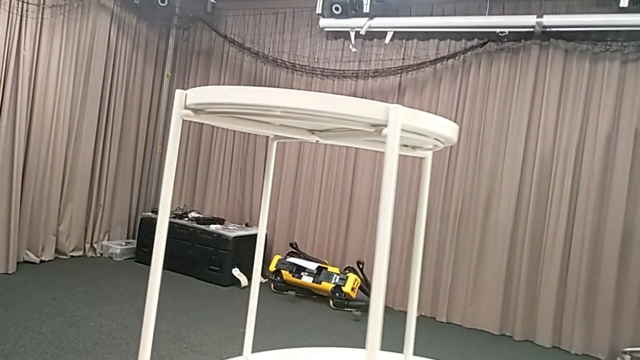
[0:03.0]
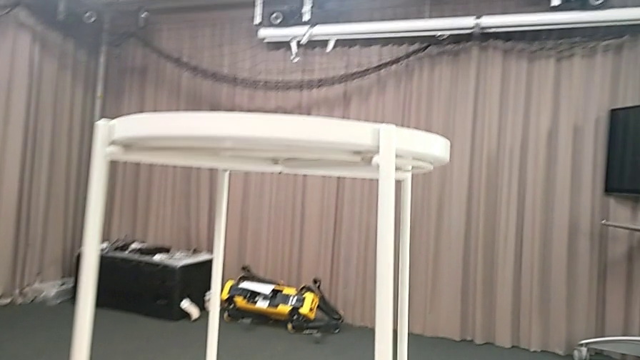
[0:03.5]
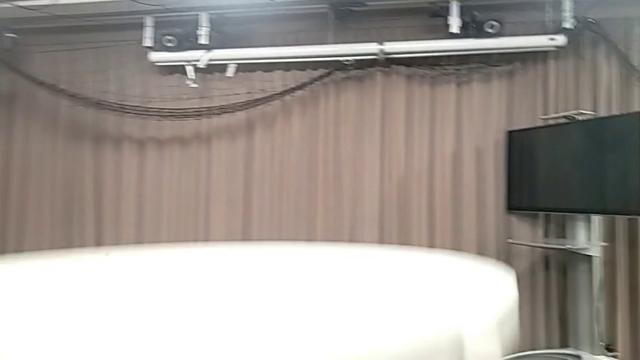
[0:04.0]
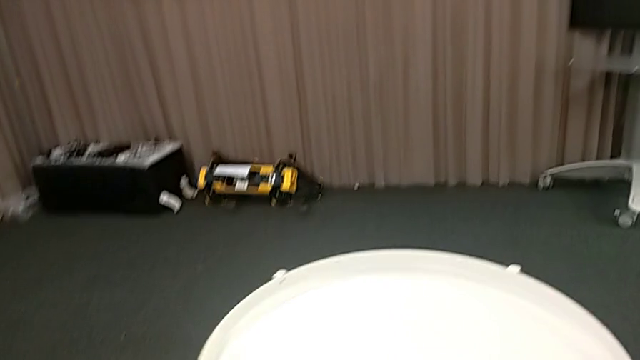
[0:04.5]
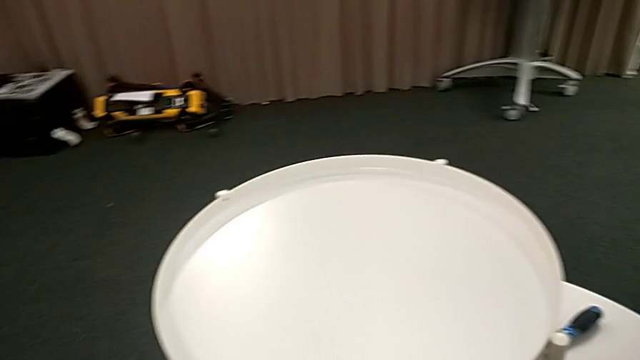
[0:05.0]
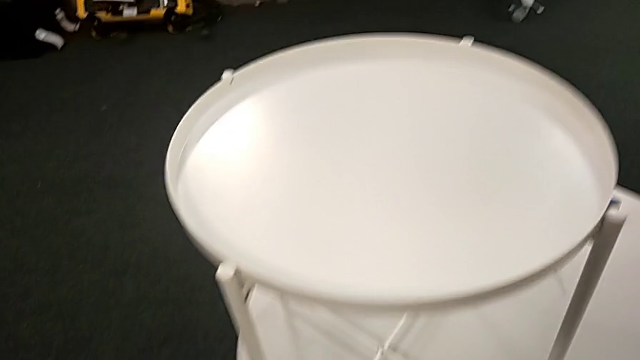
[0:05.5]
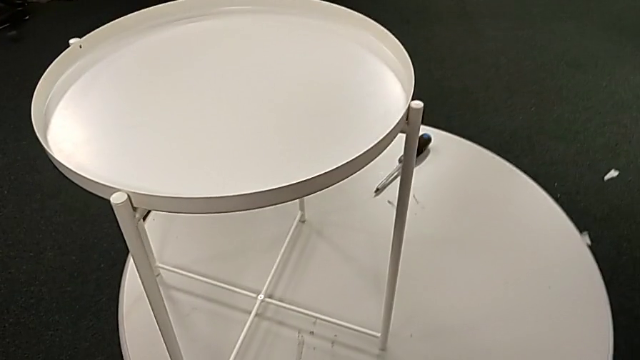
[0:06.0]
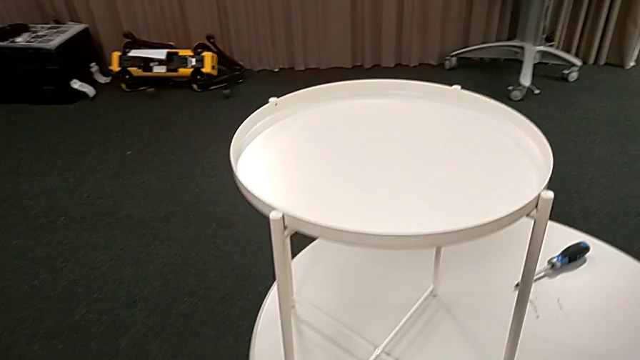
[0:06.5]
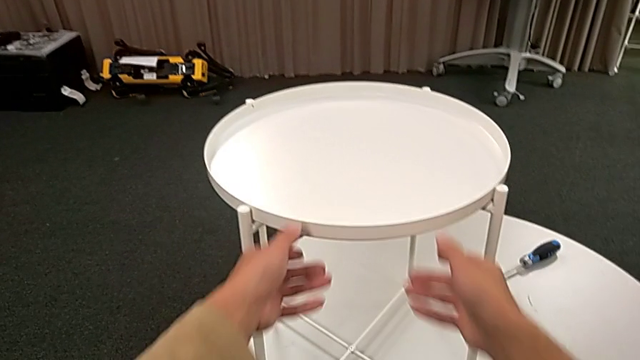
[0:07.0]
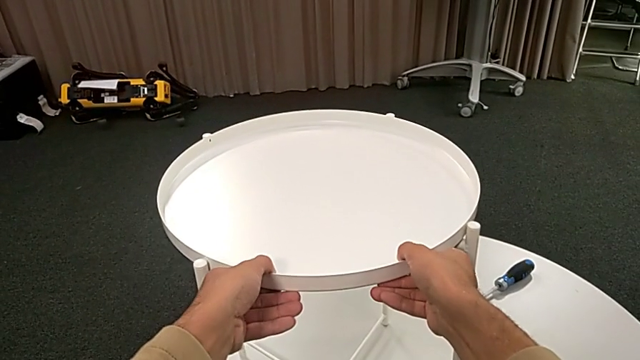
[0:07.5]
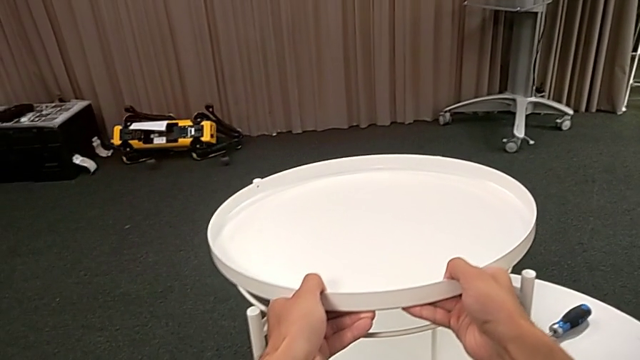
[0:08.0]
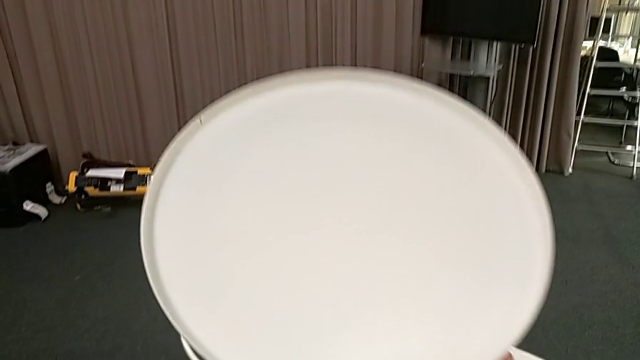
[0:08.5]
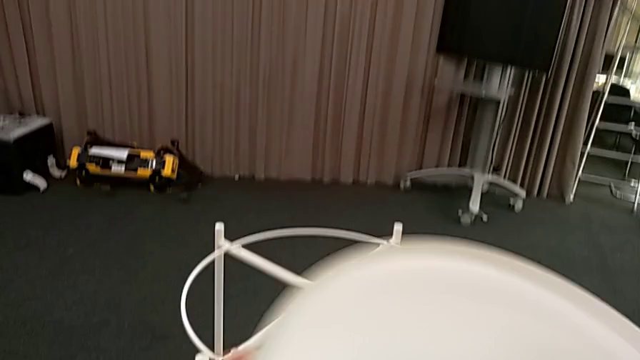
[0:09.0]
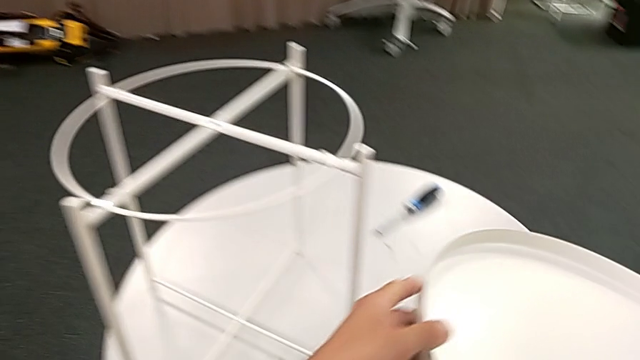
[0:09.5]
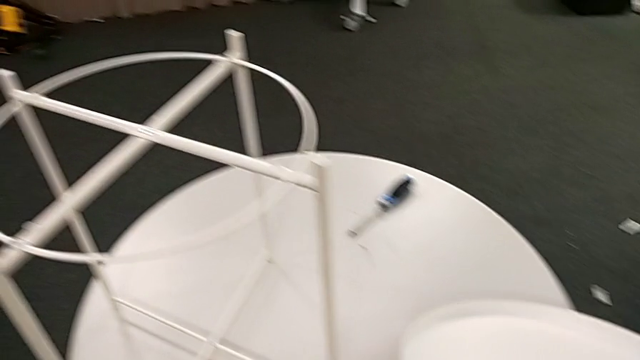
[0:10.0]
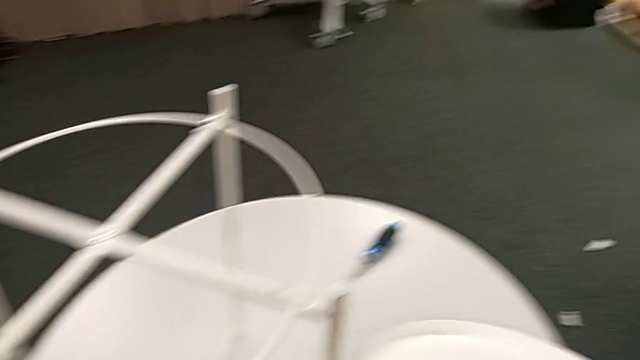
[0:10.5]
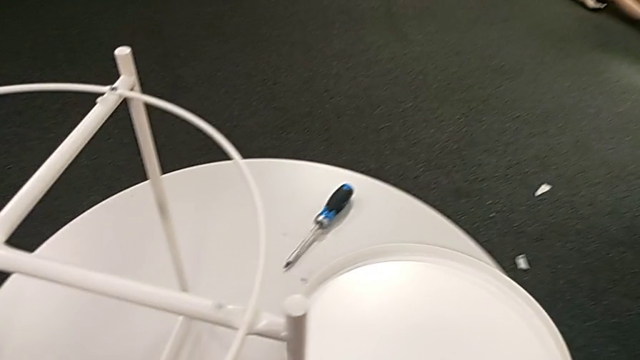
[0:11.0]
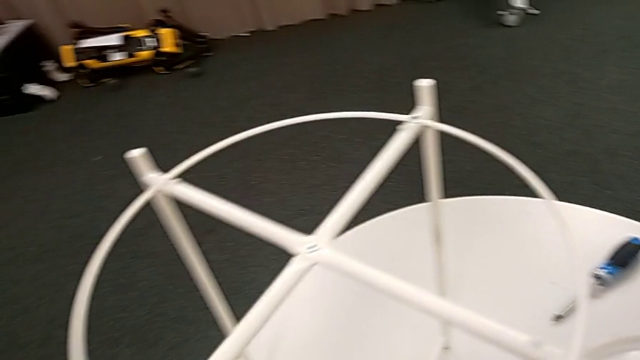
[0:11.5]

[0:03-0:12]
The camera wearer removes the tray from the Gladom Ikea Table. They grab the tray, disassemble it, lift it and place it.

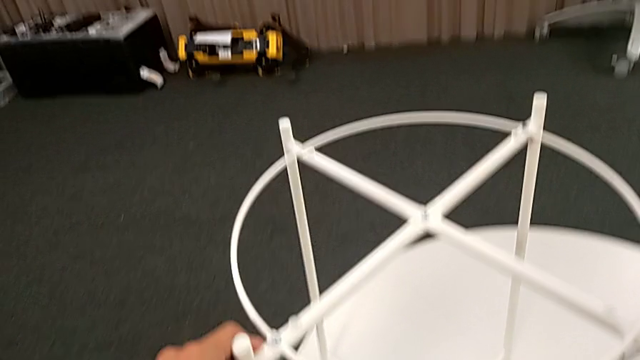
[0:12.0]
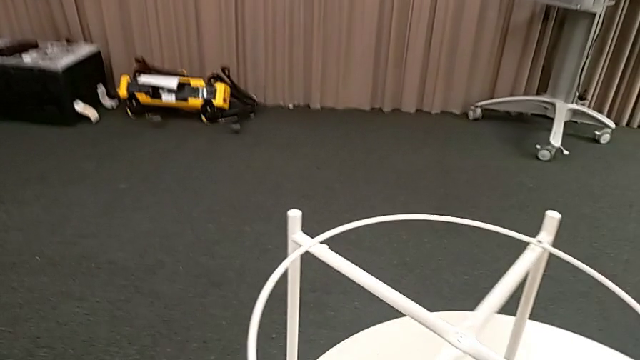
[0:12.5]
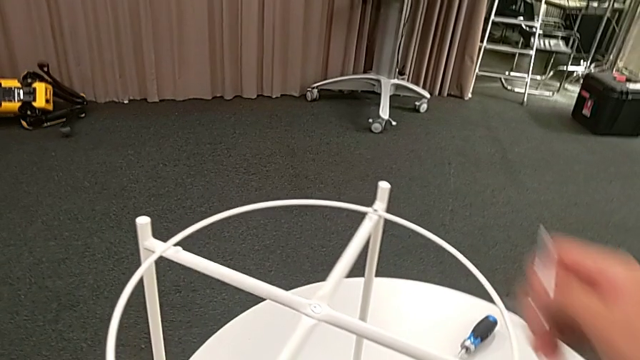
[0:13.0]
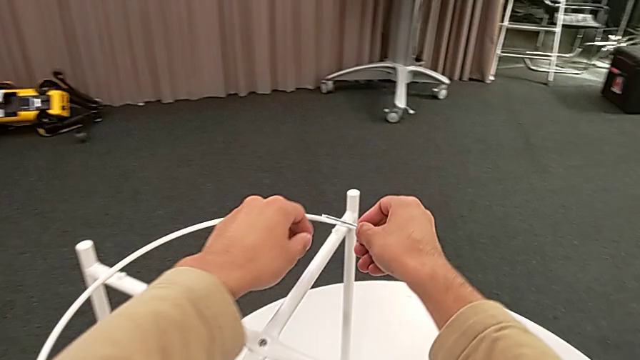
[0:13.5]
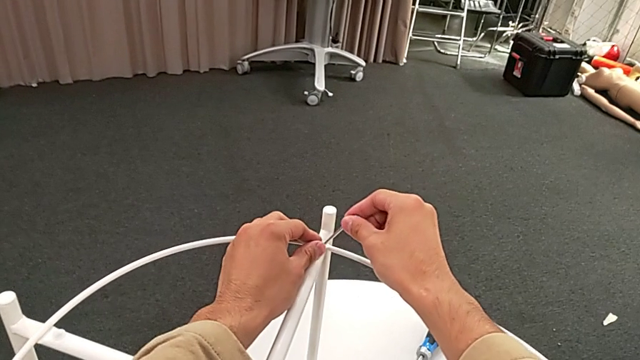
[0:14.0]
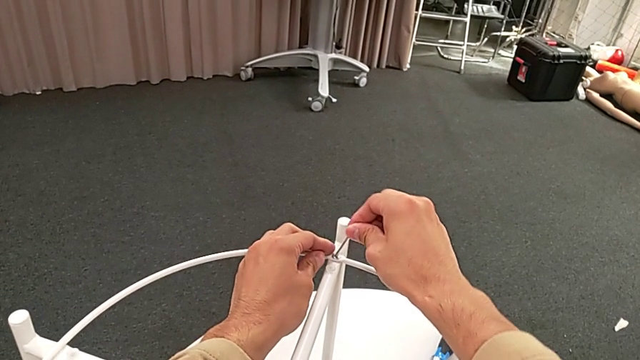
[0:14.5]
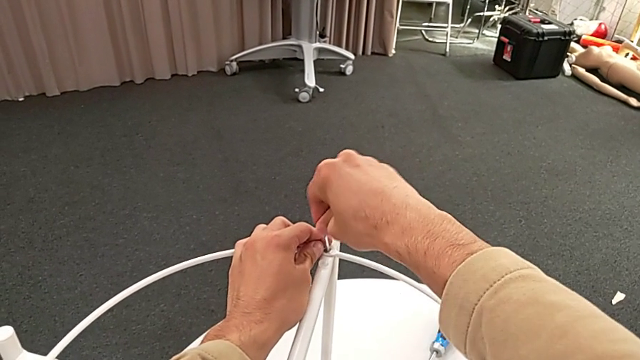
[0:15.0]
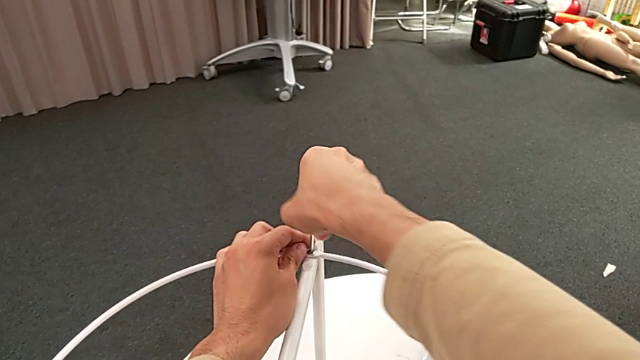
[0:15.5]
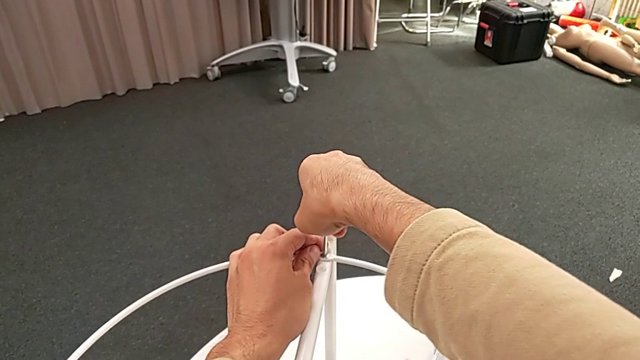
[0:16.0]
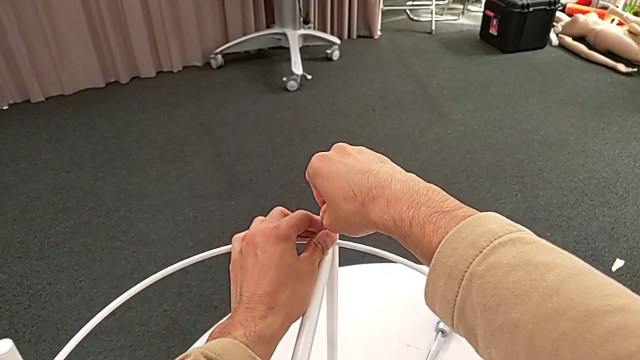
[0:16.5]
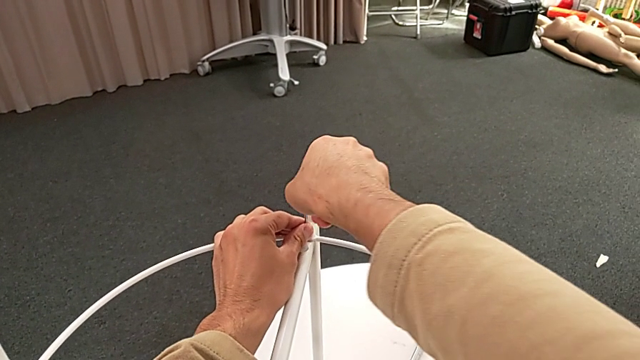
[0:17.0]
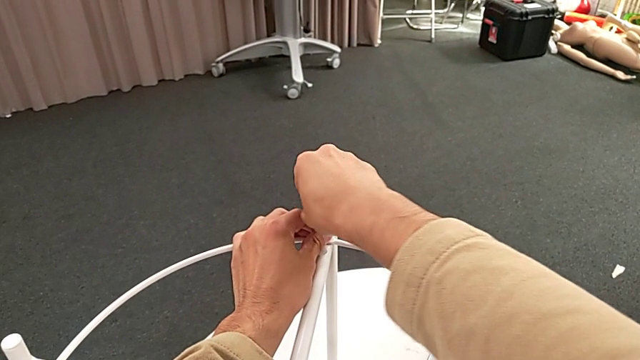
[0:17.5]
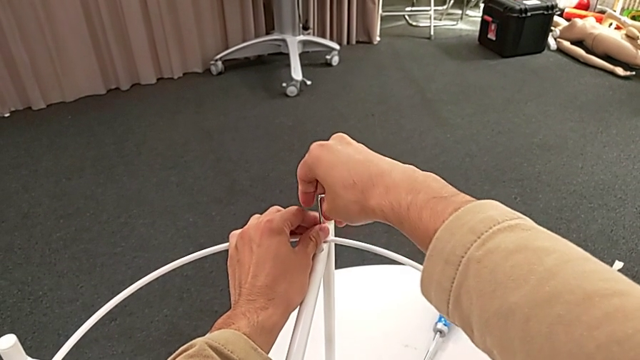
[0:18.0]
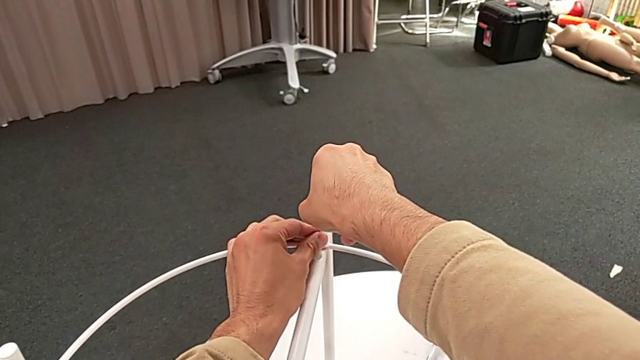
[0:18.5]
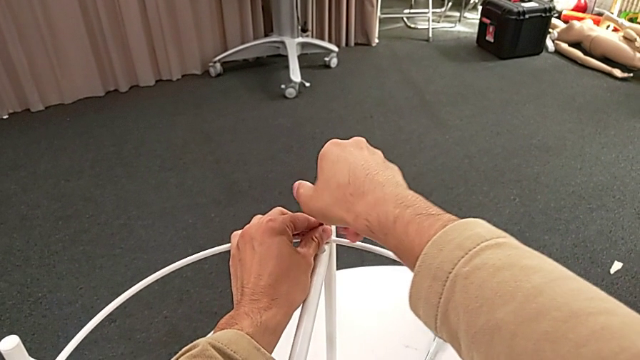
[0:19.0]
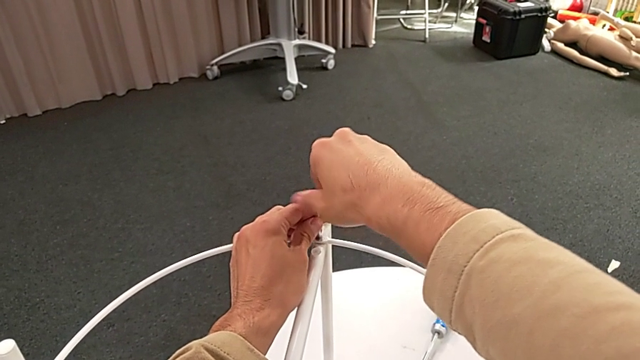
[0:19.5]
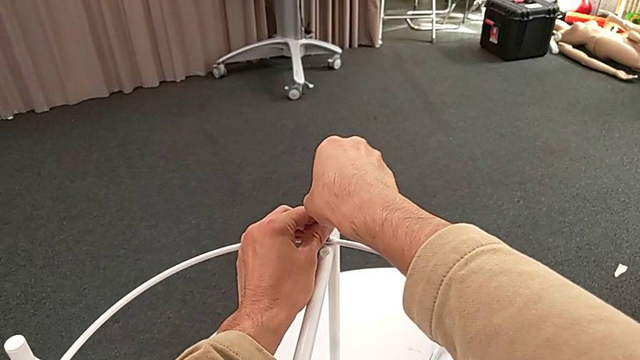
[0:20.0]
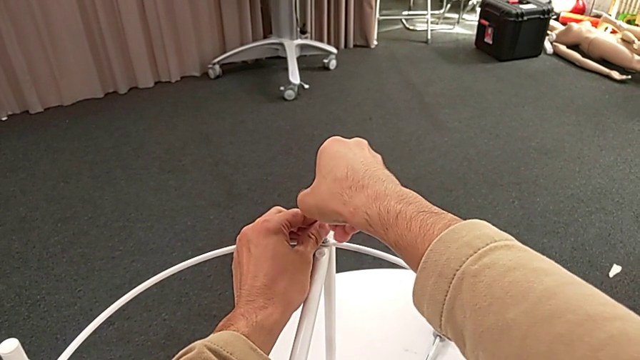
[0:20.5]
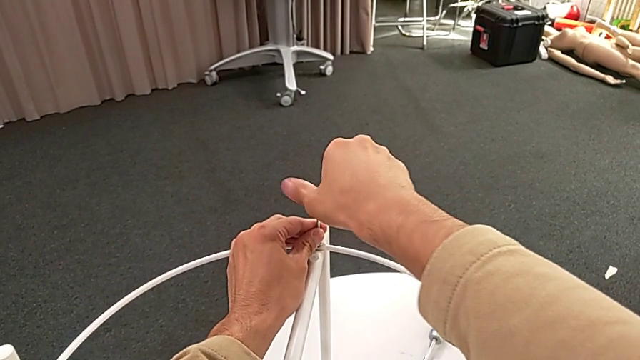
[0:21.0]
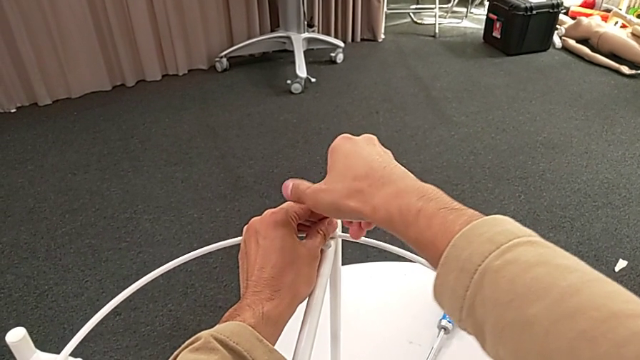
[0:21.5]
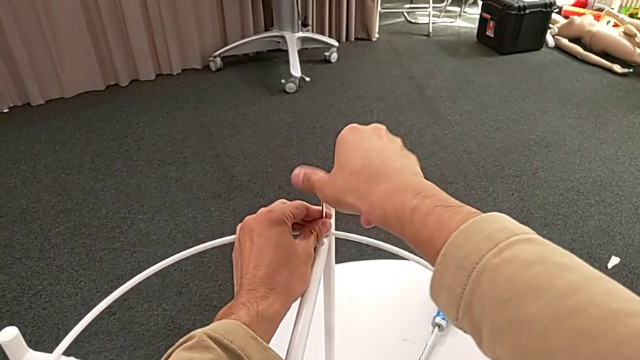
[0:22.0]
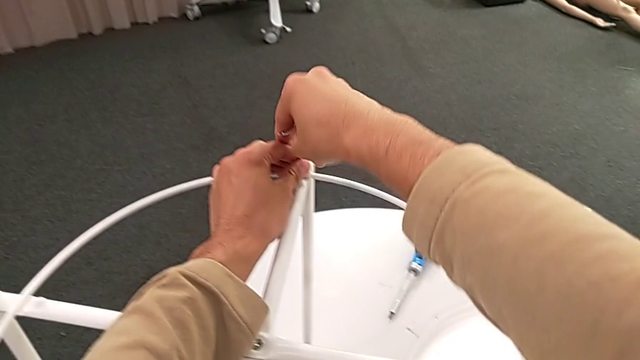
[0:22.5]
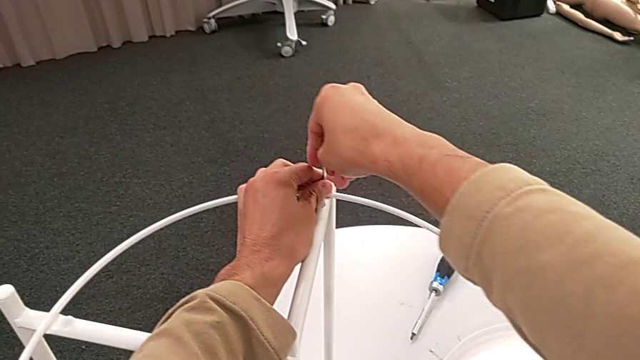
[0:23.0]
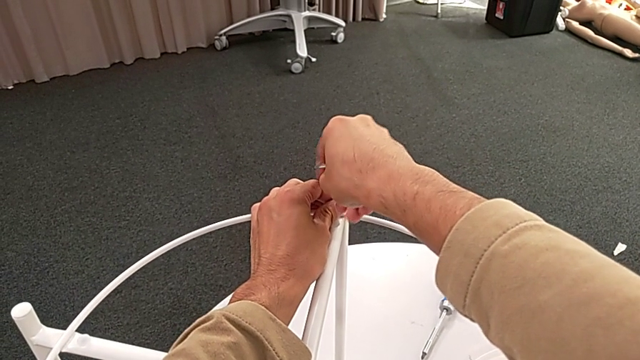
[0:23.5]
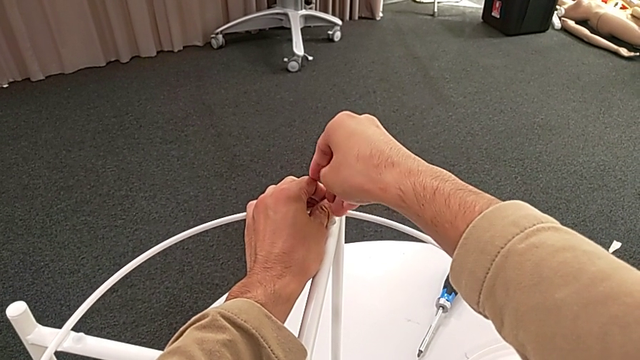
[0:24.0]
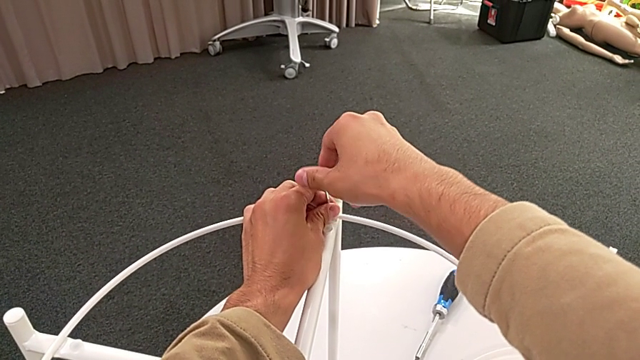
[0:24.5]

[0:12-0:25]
The camera wearer is disassembling the top circle of the table. They insert the Allen wrench, unscrew the hex socket head, disassemble the hex socket head with the left hand and withdraw the Allen wrench with the right hand.
